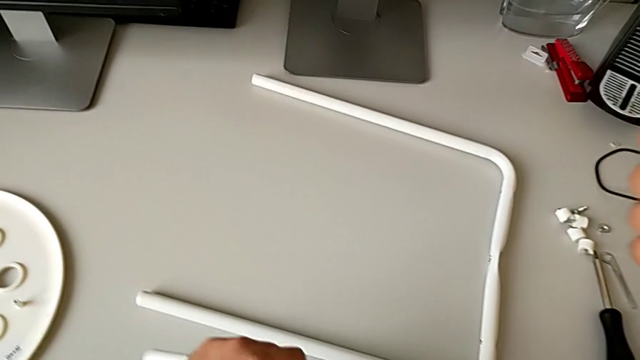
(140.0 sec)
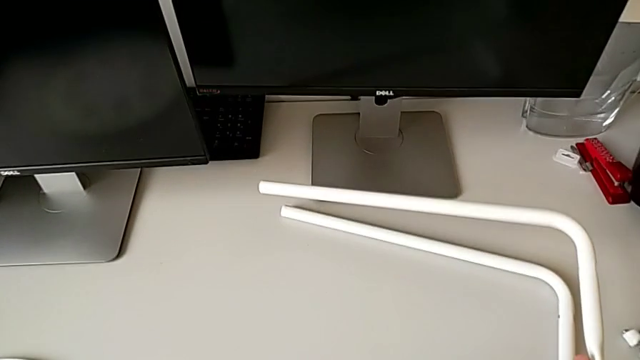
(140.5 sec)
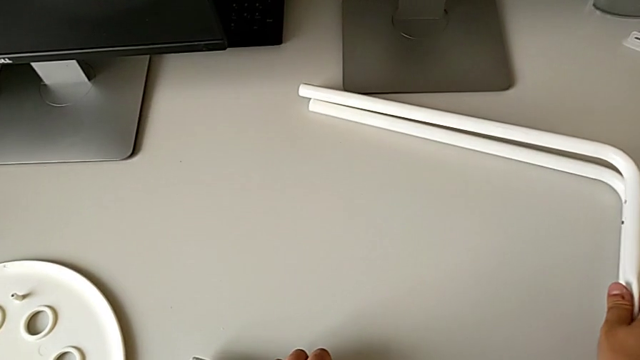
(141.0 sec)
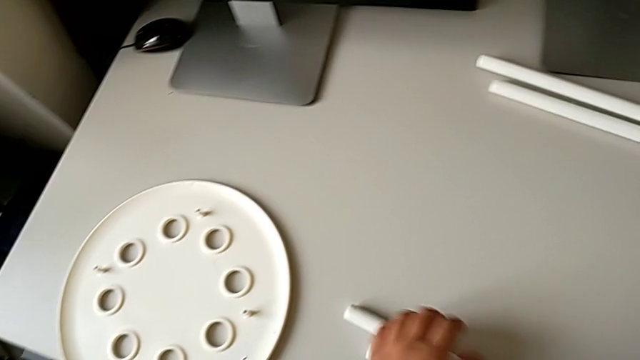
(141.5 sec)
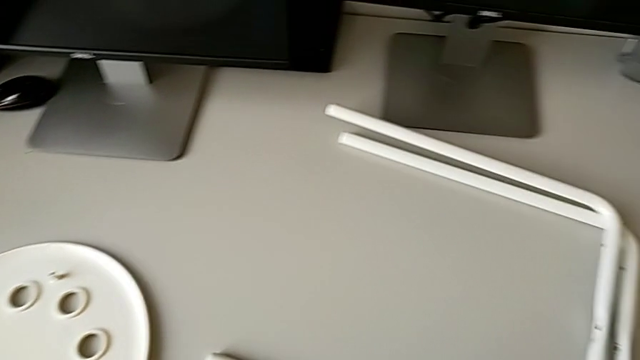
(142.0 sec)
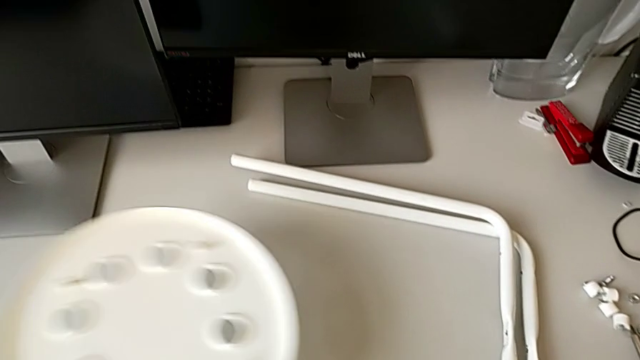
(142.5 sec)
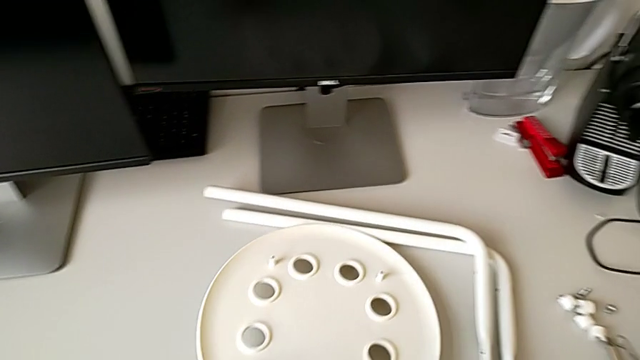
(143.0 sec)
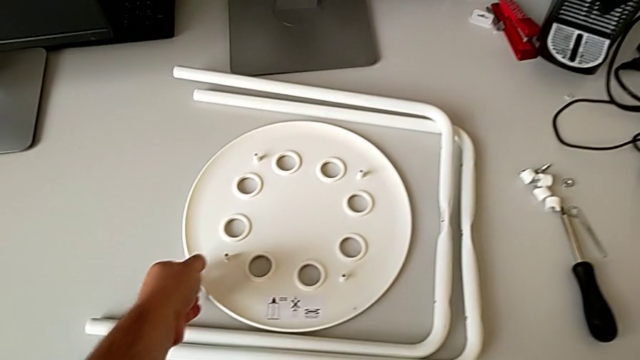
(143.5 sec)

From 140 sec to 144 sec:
The camera wearer is disassembling the legs. They place the second leg and align the seat.
